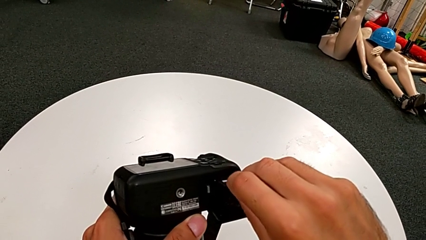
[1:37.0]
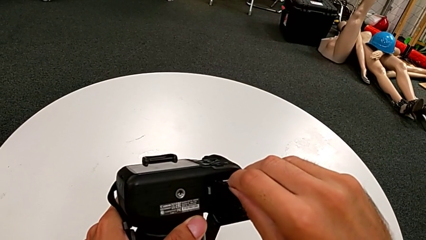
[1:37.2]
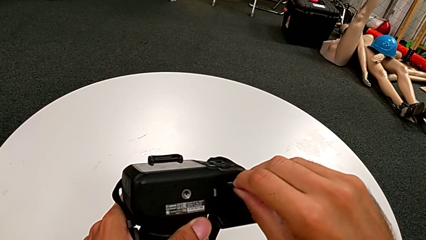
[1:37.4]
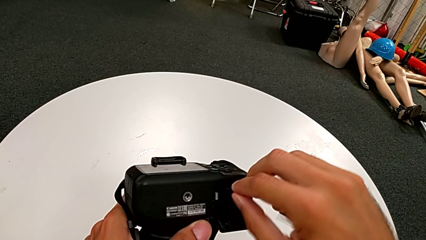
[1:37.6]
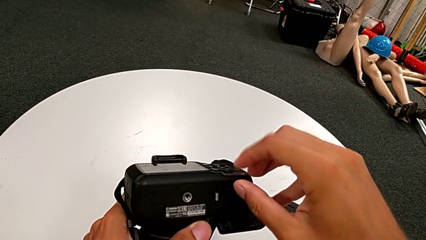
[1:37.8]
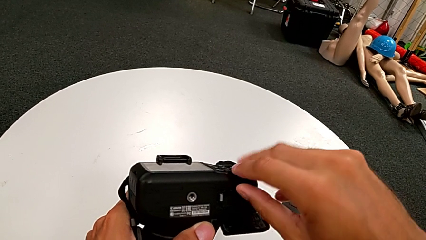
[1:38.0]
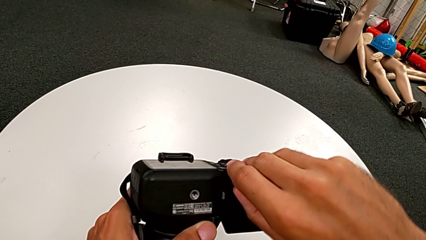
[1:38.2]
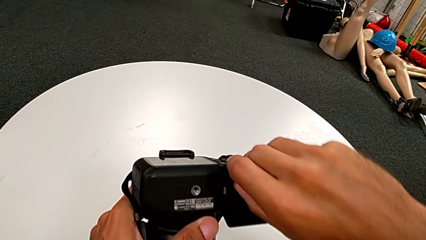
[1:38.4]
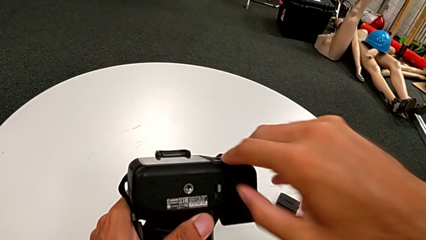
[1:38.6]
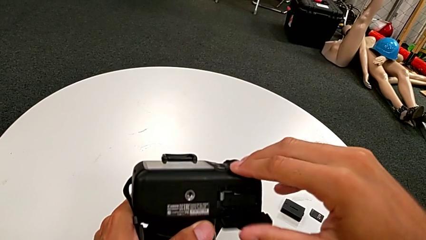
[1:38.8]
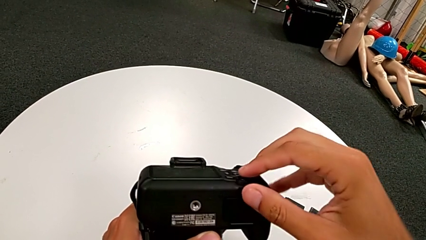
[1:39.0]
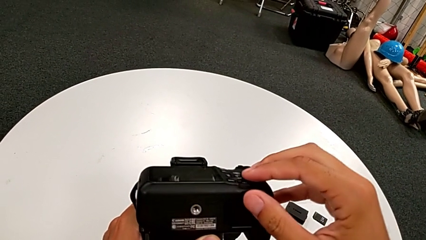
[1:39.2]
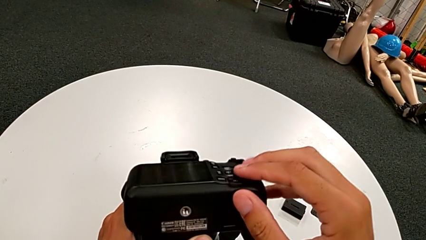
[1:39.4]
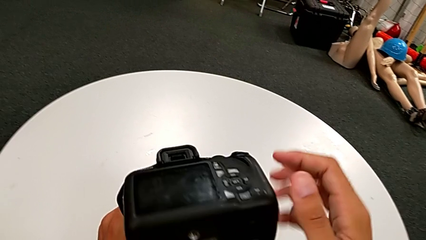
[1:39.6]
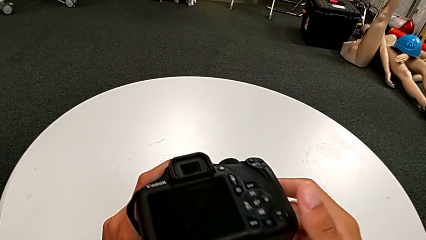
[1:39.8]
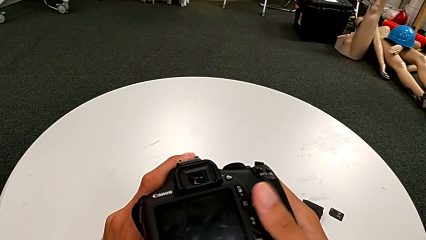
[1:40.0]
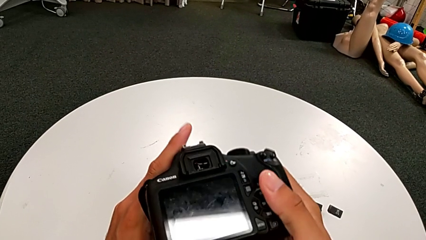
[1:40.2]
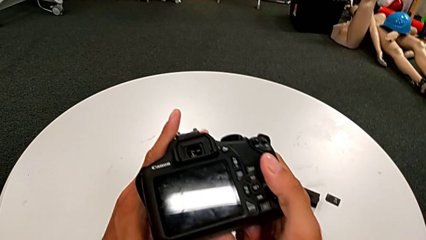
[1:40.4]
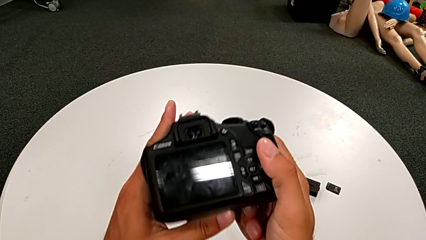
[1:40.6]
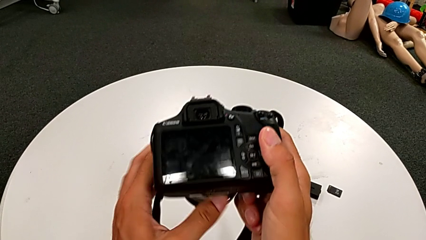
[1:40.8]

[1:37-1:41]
The camera wearer is exchanging the SD card. They push the SD card and close the battery door twice.
